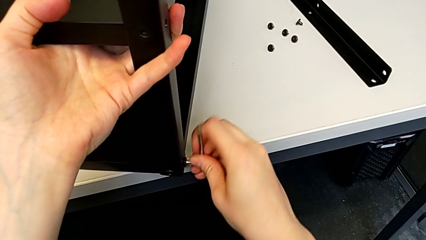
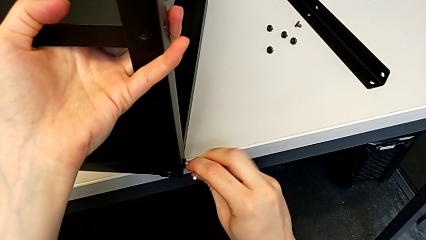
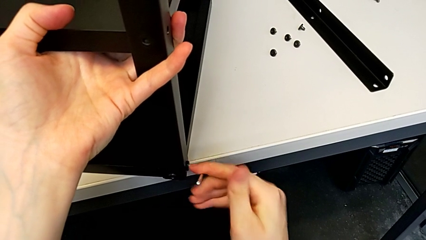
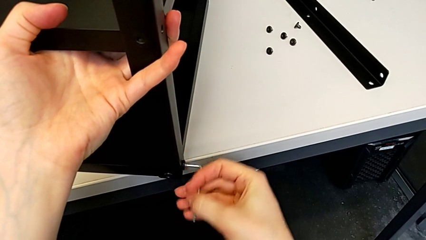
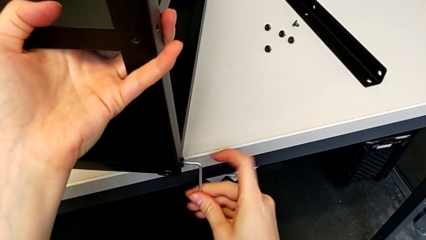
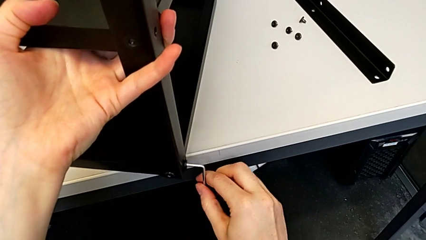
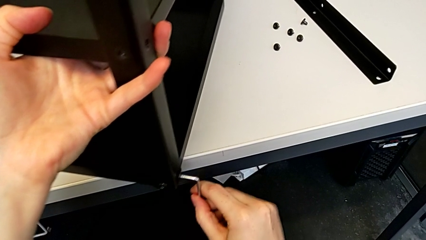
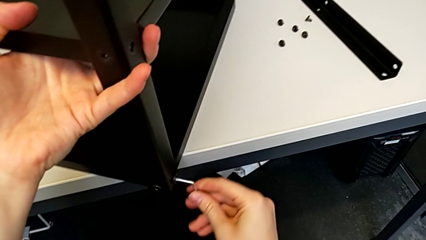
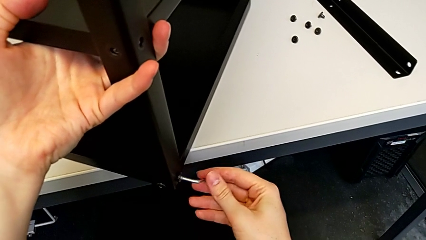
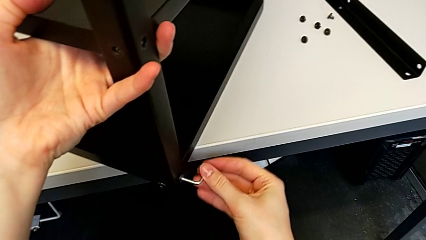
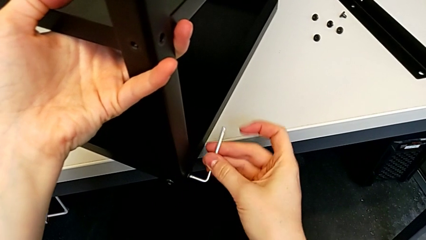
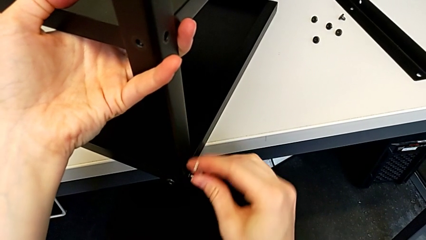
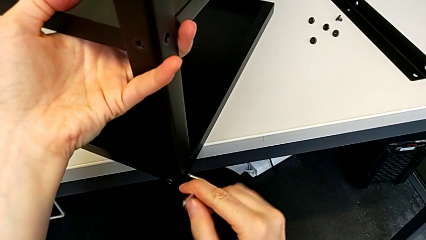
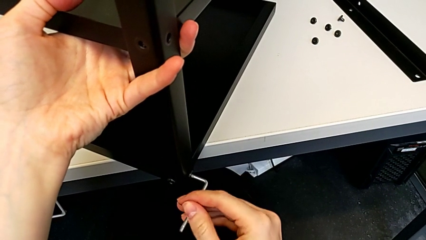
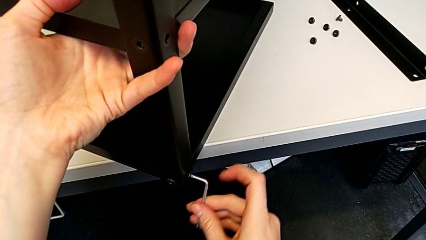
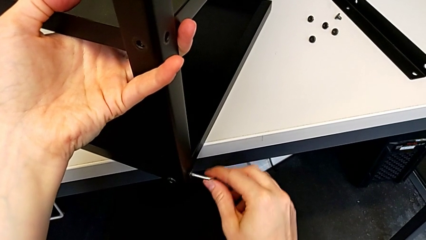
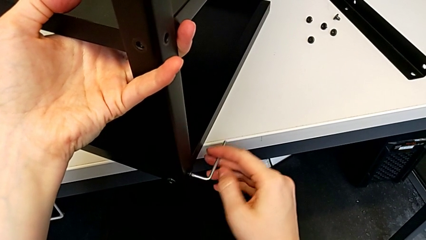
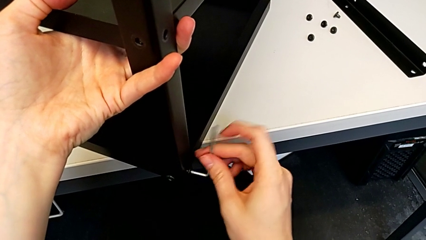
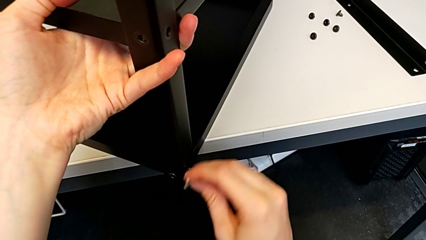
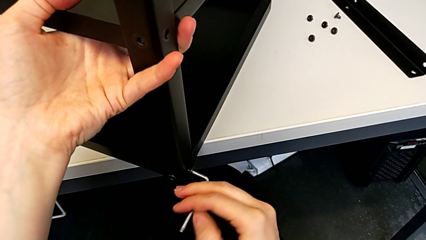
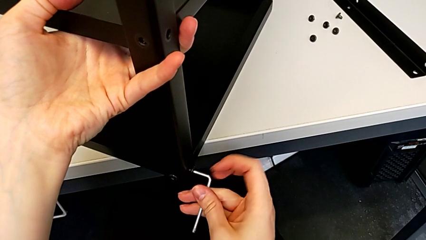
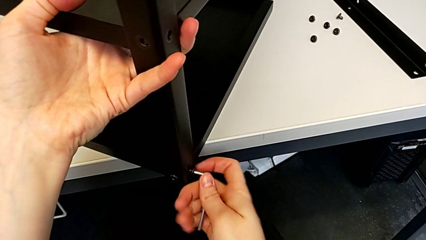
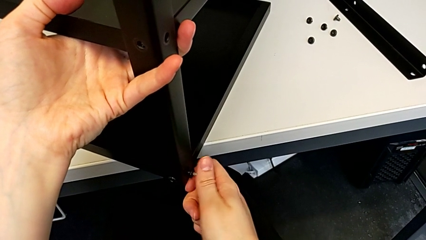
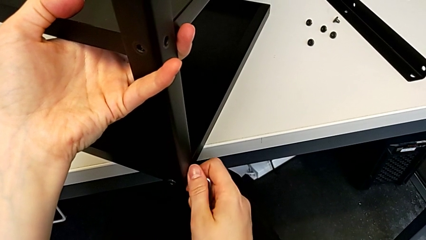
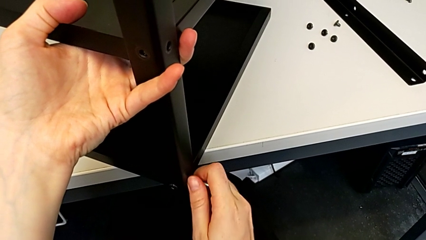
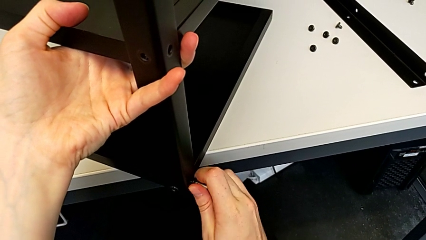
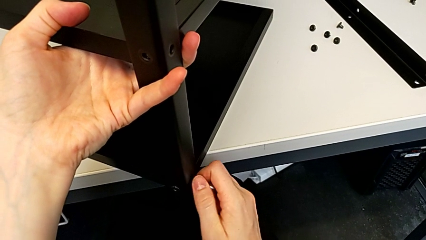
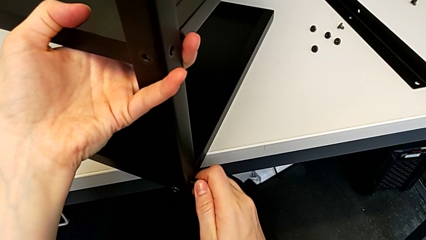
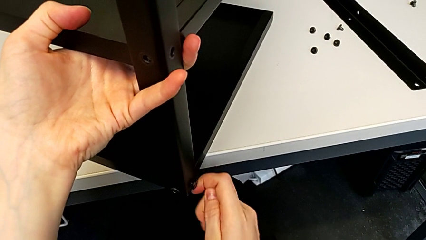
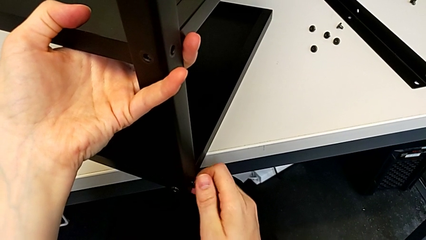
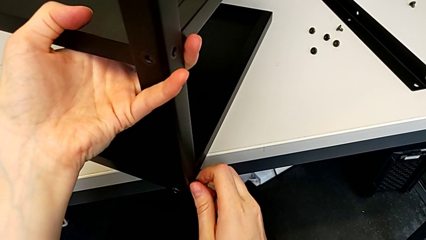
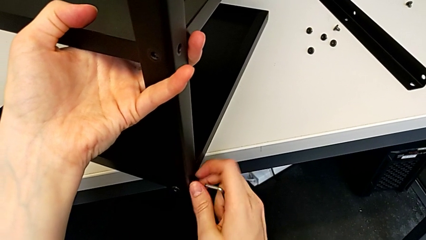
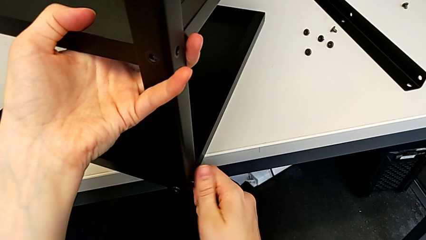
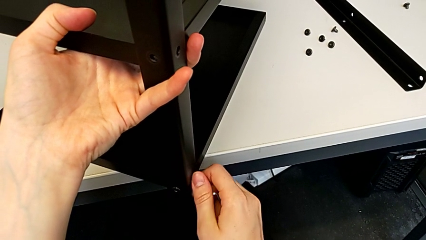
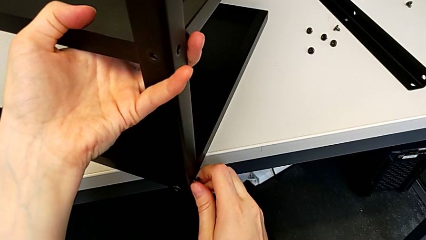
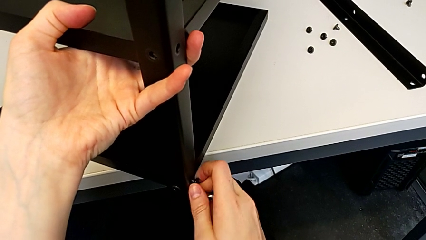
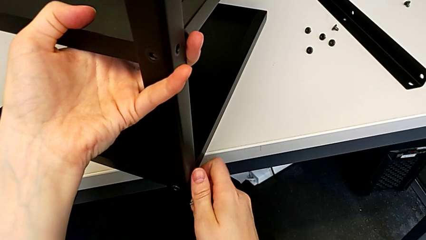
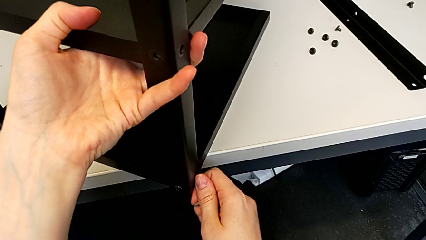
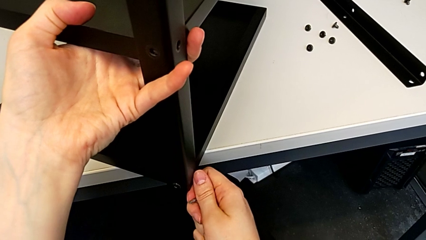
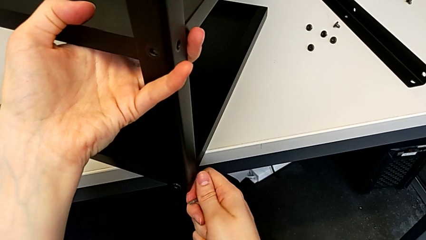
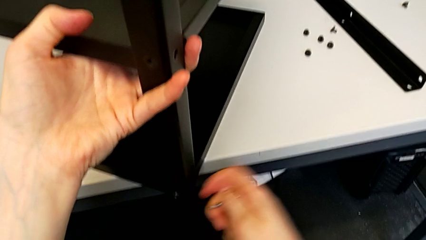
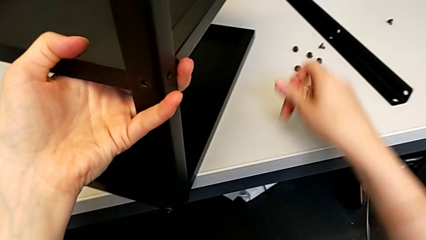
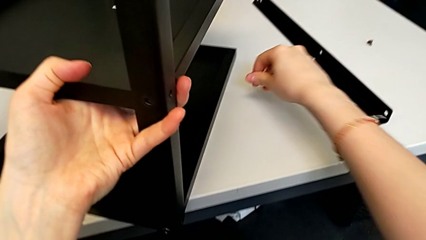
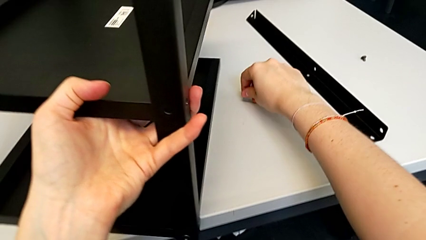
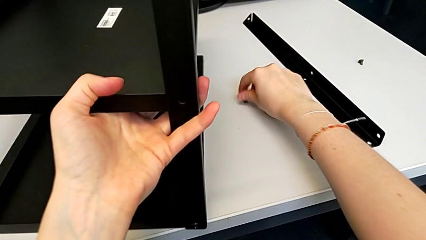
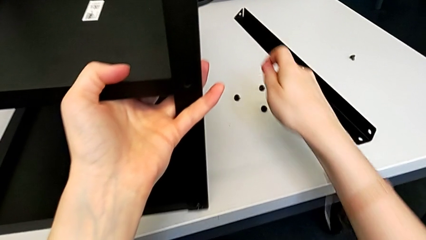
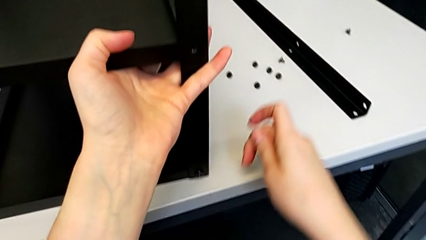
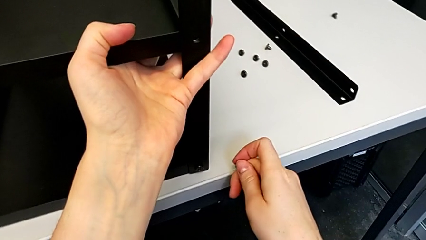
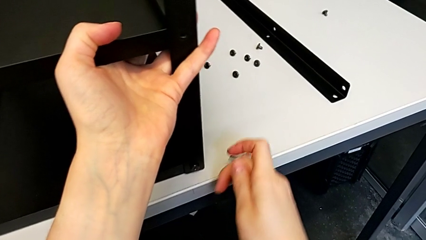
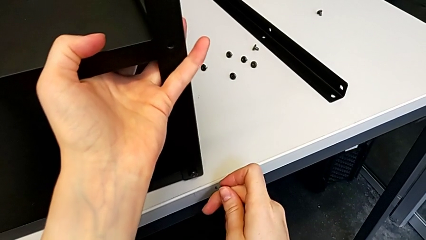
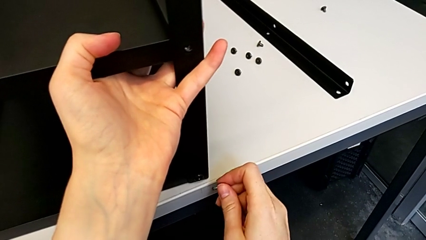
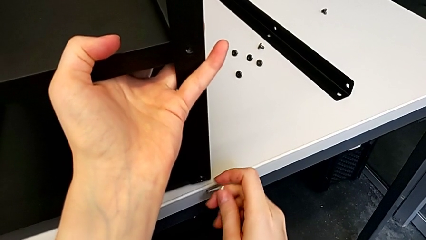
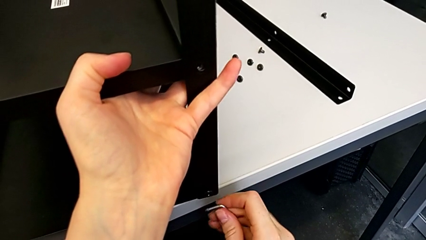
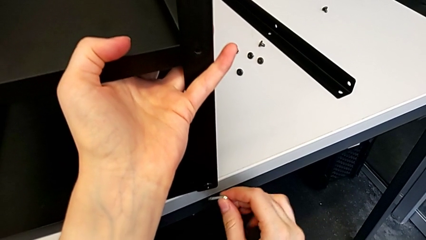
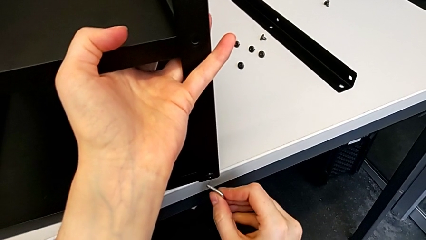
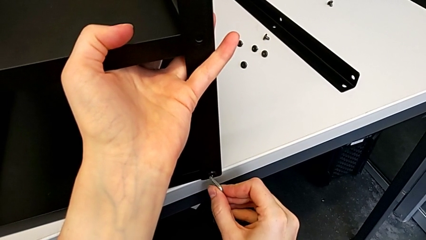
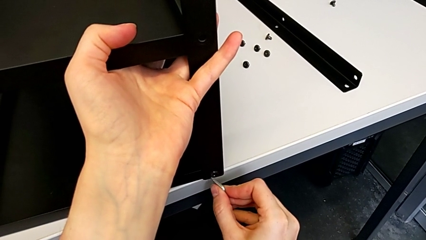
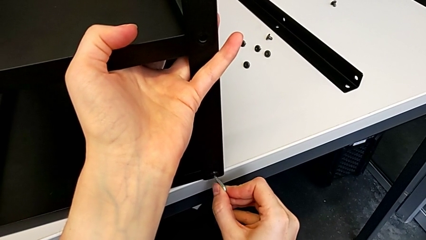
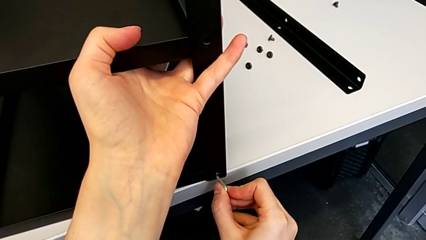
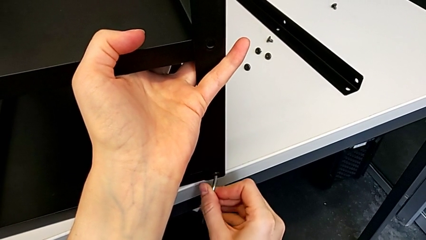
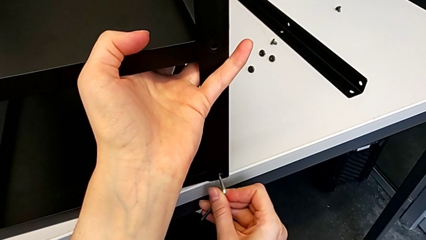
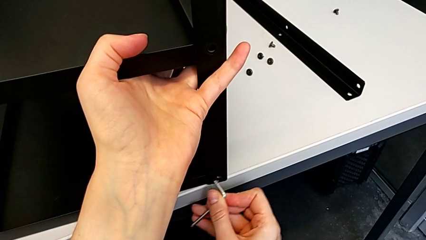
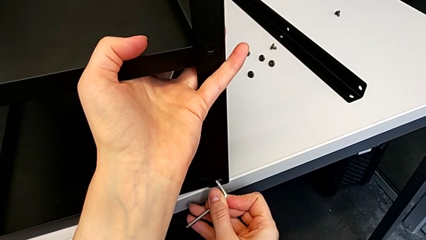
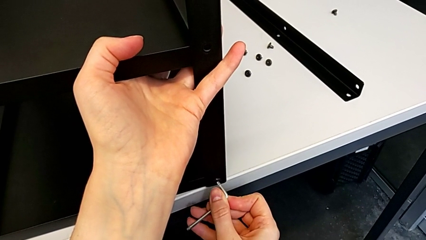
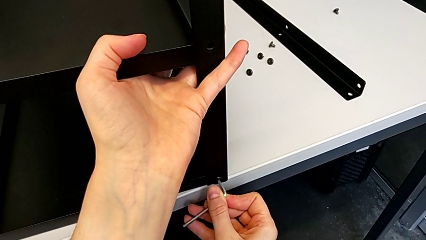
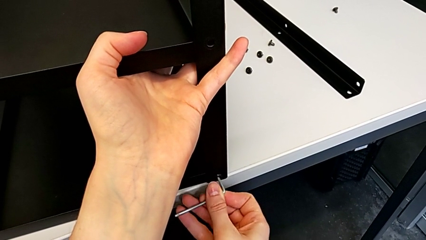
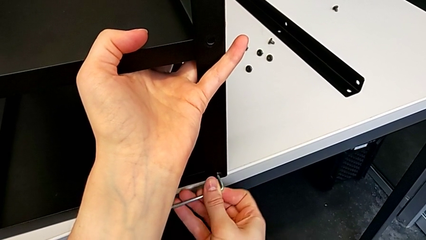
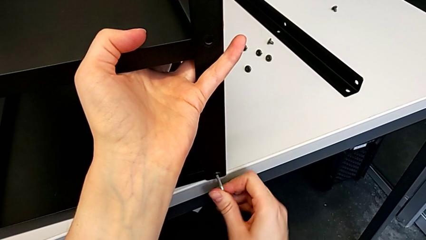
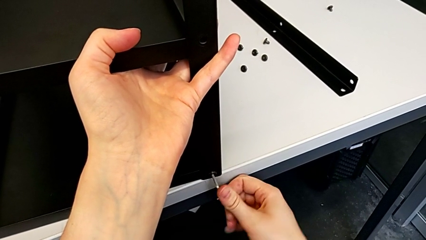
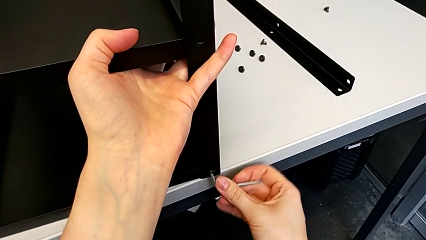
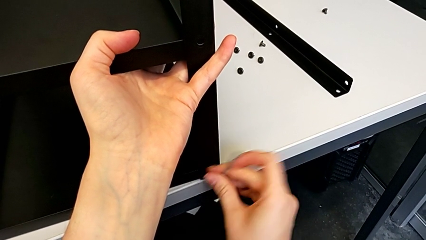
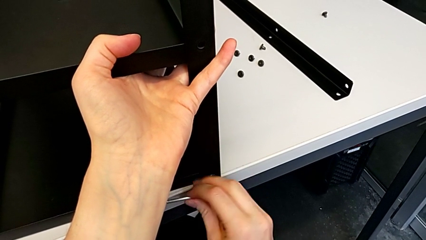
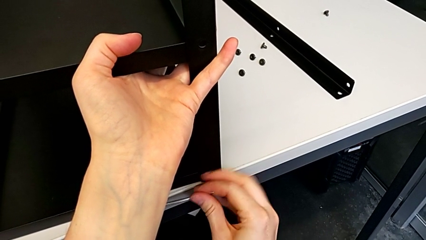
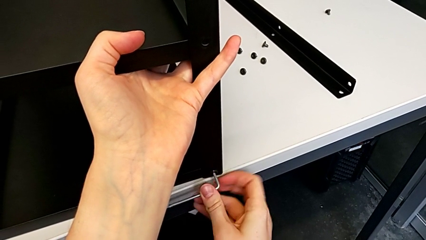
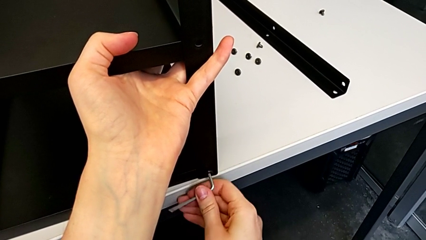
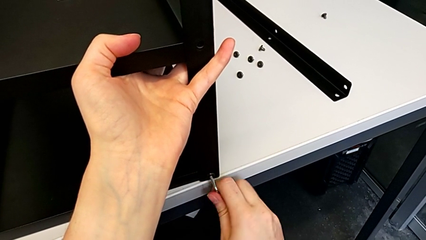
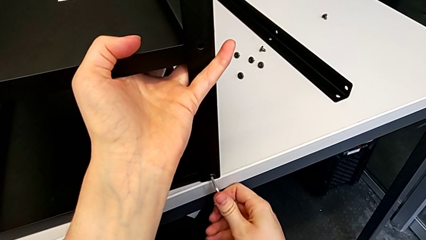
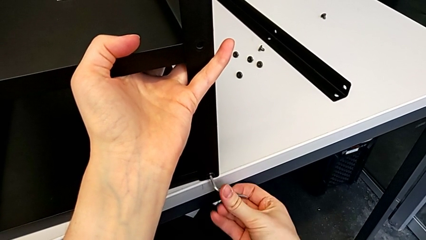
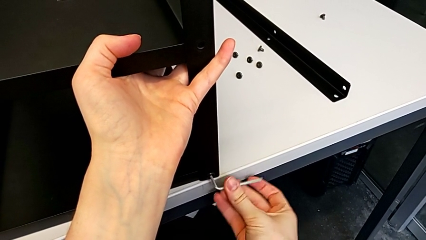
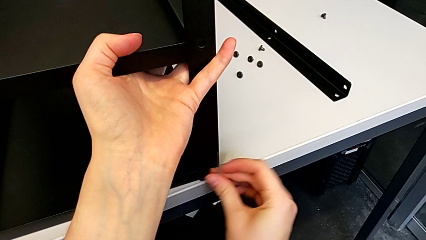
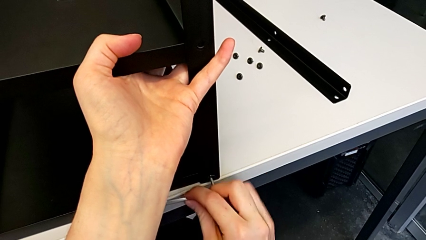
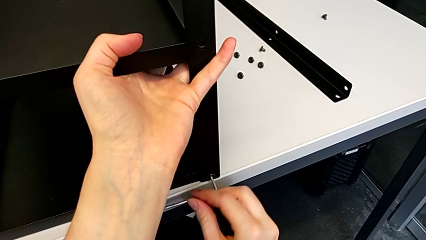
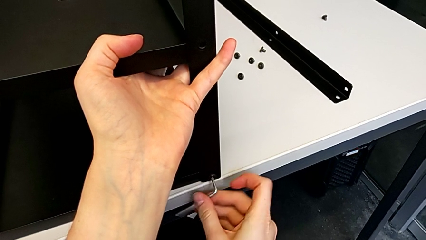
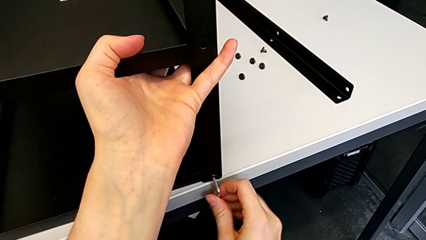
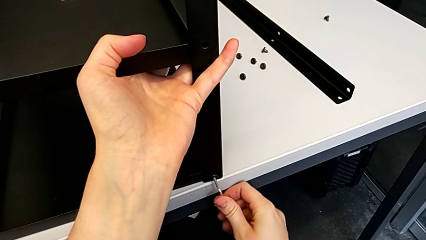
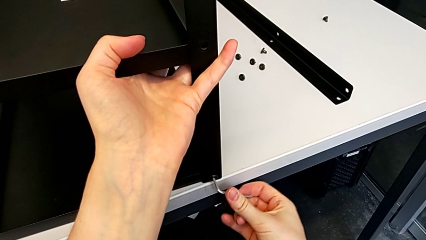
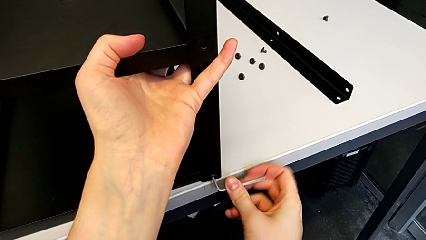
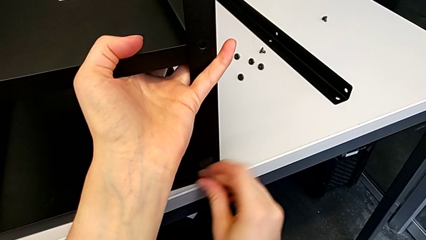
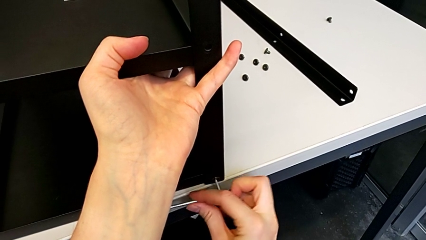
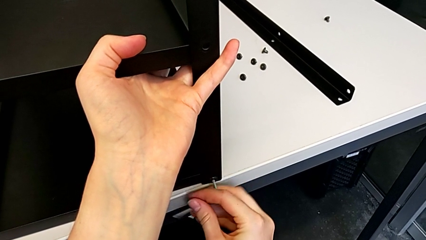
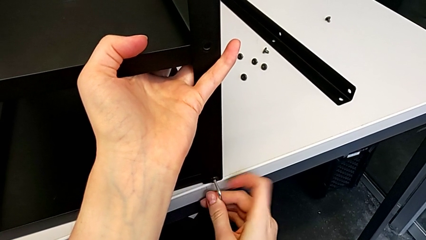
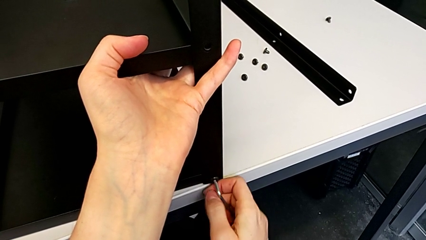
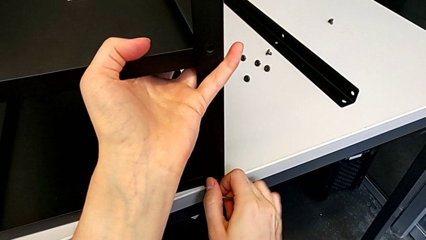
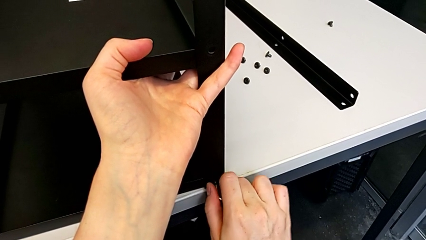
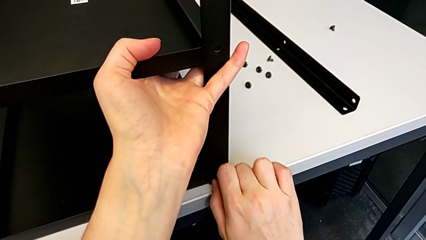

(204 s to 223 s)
The camera wearer is disassembling the second leg. They unscrew the hex socket head, withdraw the Allen wrench, unscrew the hex socket head, disassemble it, place it, pull the nightstand, insert the Allen wrench, unscrew the hex socket head with the right hand and slide the nightstand with the right hand.
